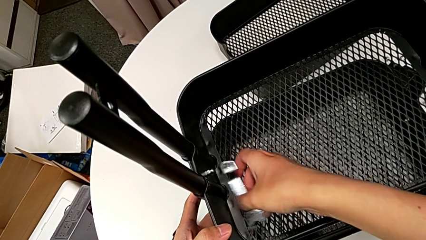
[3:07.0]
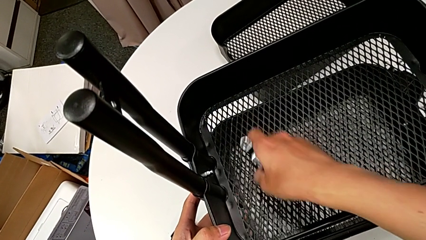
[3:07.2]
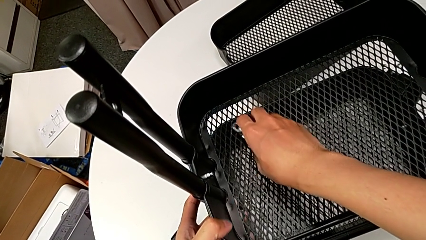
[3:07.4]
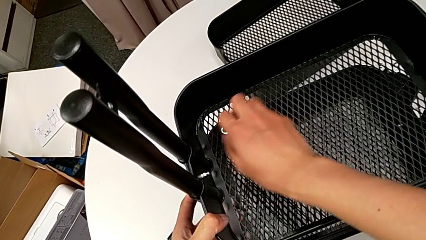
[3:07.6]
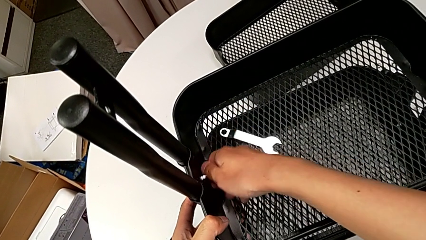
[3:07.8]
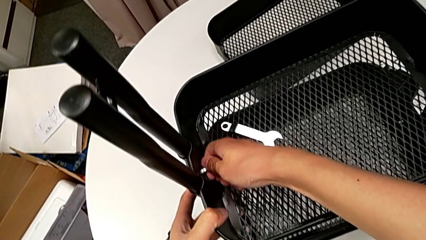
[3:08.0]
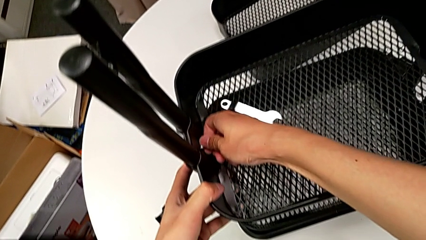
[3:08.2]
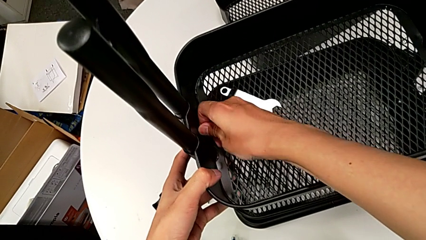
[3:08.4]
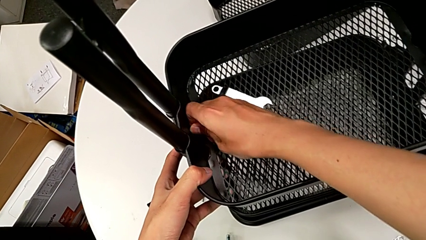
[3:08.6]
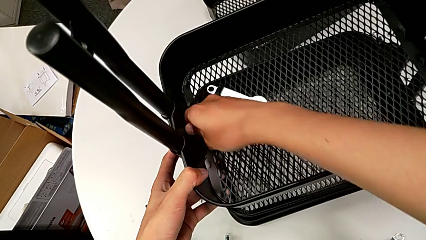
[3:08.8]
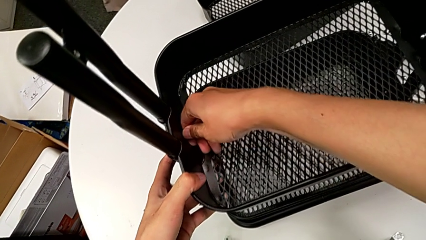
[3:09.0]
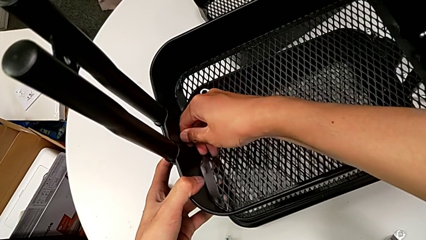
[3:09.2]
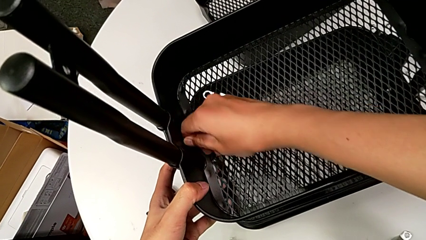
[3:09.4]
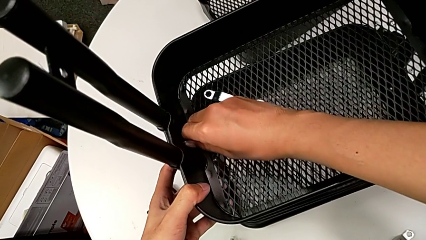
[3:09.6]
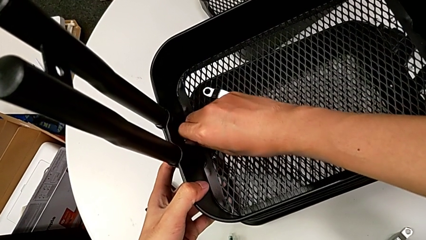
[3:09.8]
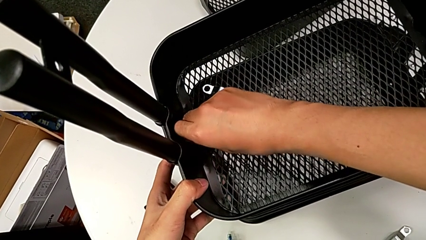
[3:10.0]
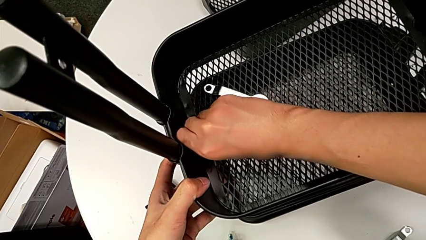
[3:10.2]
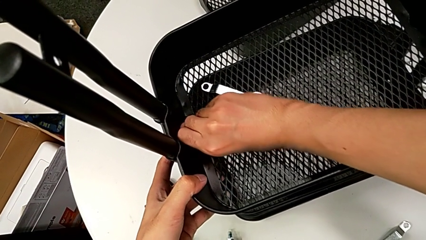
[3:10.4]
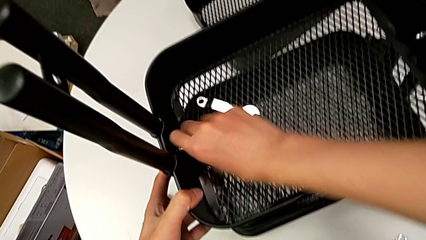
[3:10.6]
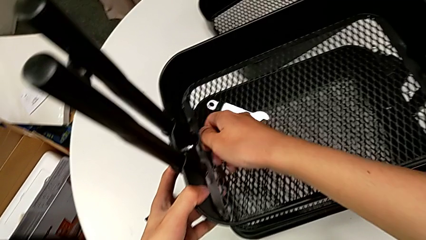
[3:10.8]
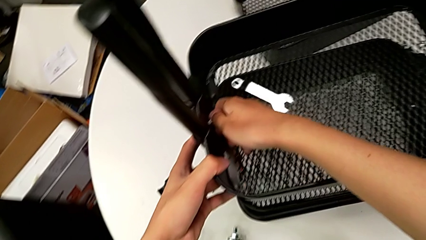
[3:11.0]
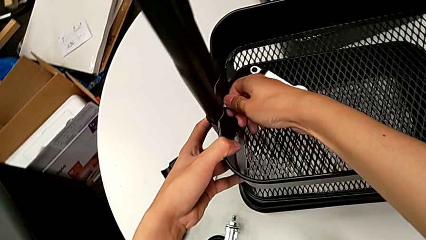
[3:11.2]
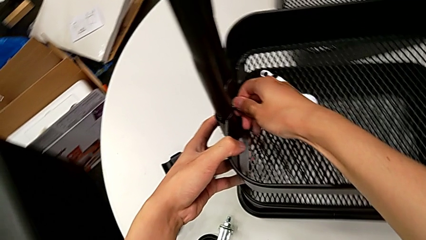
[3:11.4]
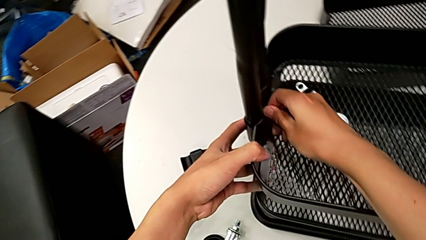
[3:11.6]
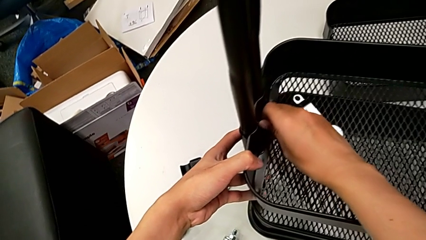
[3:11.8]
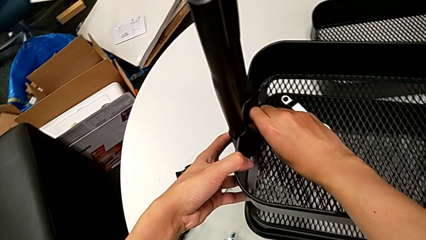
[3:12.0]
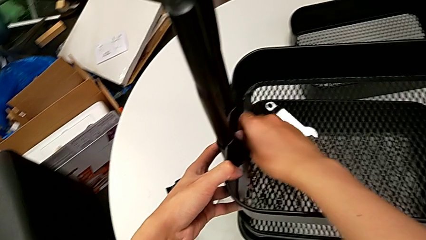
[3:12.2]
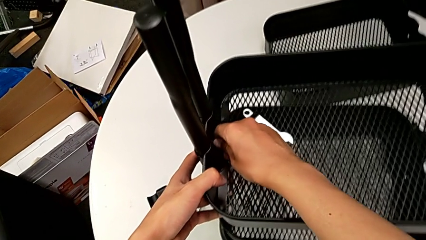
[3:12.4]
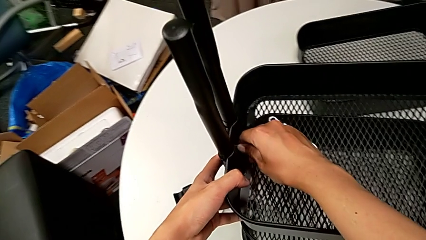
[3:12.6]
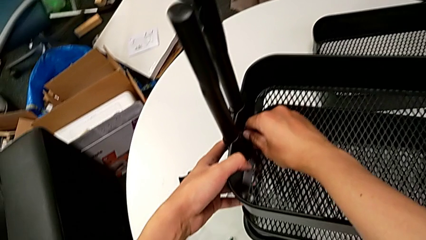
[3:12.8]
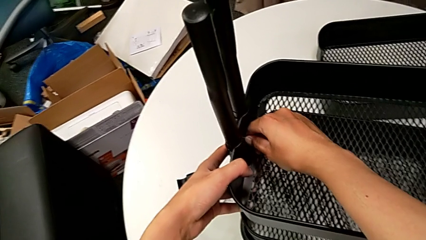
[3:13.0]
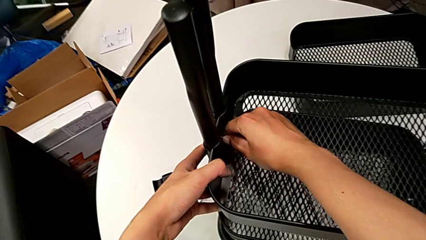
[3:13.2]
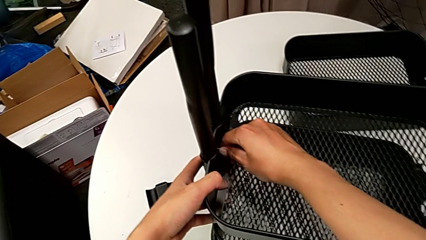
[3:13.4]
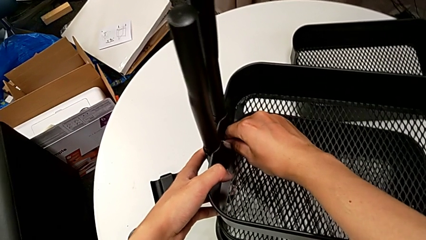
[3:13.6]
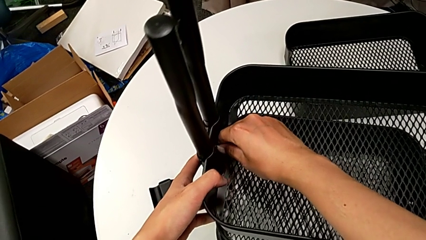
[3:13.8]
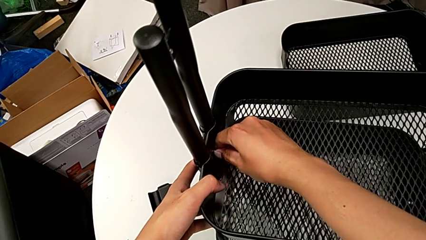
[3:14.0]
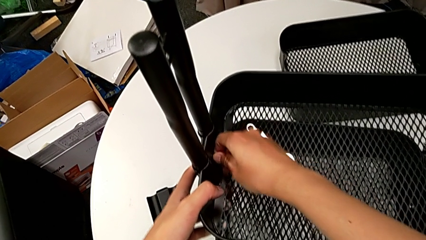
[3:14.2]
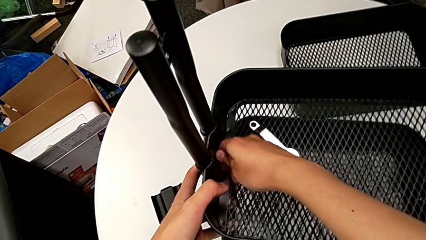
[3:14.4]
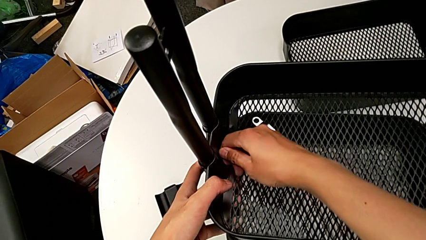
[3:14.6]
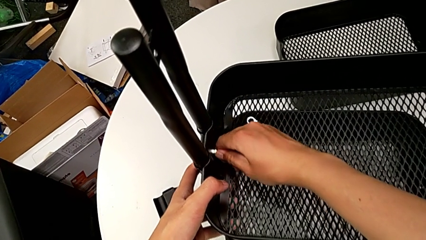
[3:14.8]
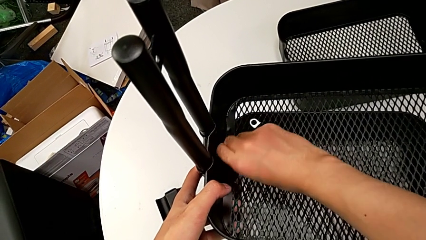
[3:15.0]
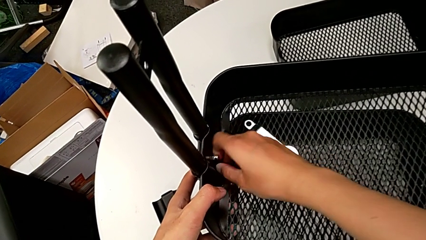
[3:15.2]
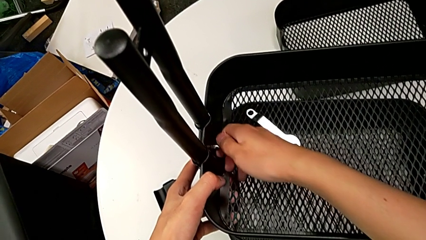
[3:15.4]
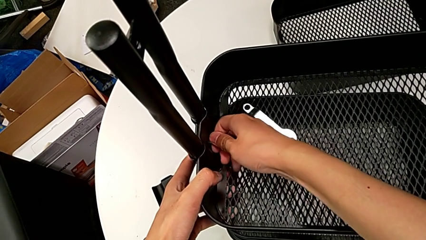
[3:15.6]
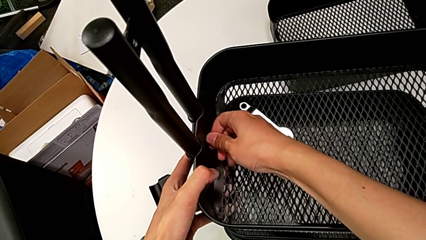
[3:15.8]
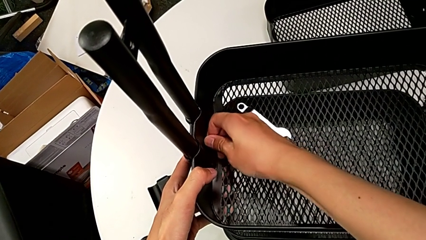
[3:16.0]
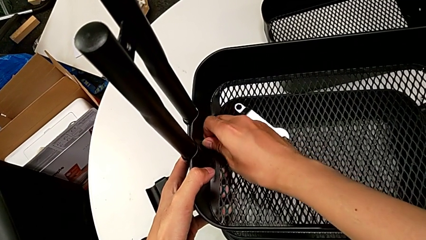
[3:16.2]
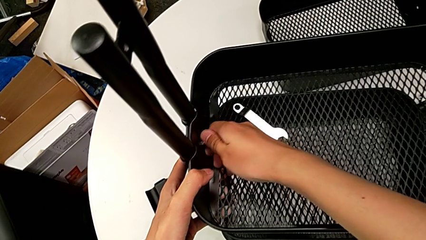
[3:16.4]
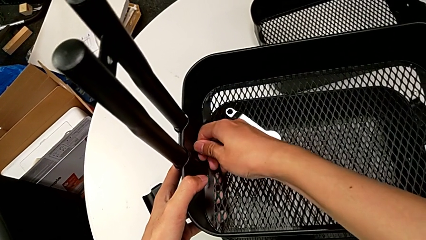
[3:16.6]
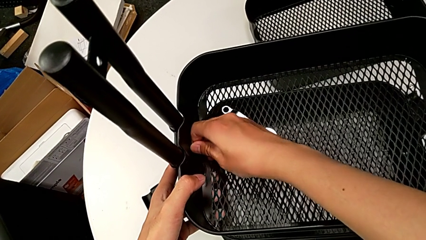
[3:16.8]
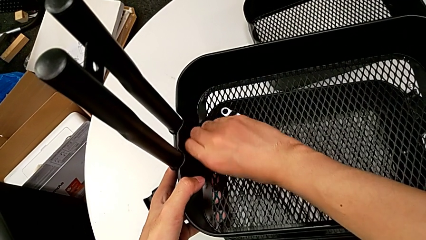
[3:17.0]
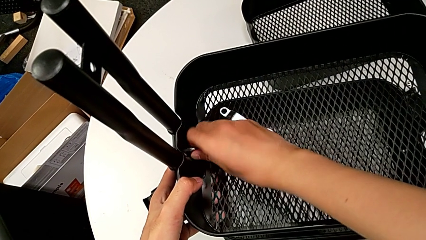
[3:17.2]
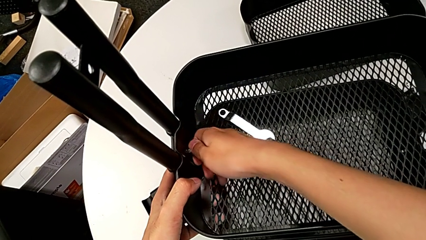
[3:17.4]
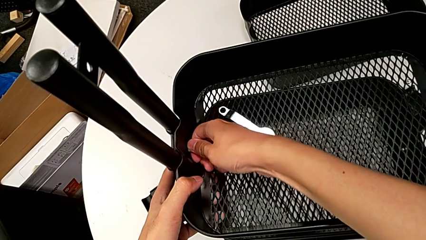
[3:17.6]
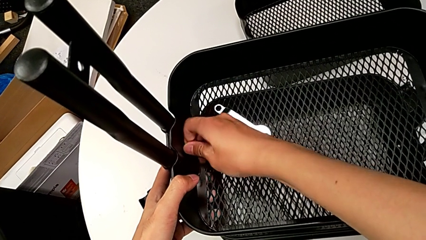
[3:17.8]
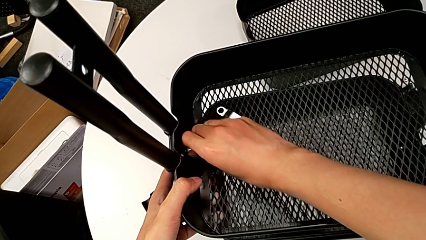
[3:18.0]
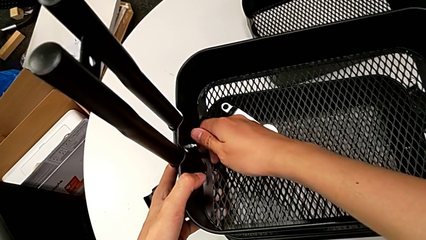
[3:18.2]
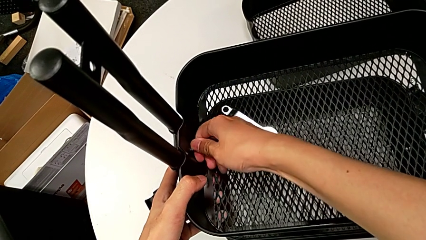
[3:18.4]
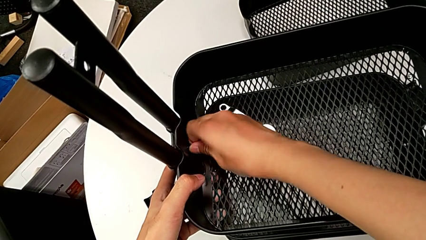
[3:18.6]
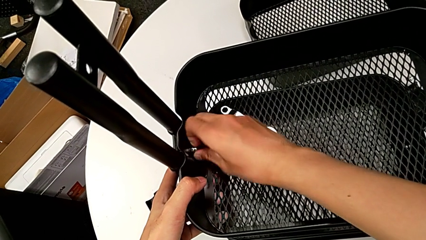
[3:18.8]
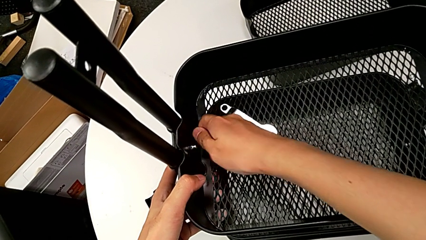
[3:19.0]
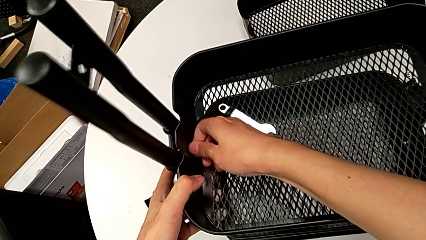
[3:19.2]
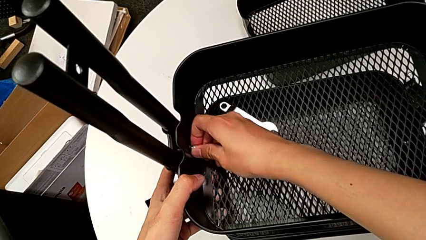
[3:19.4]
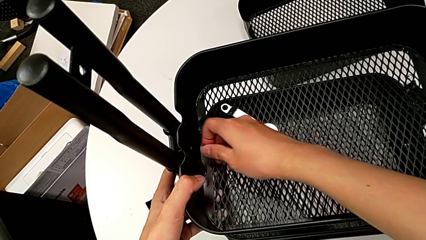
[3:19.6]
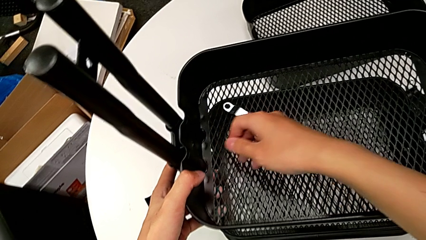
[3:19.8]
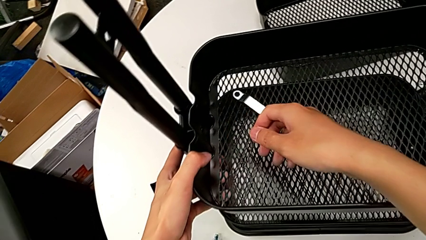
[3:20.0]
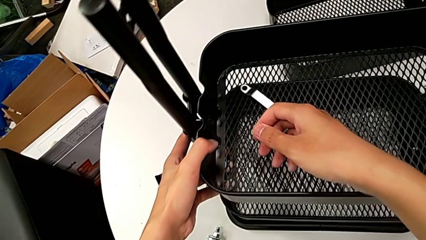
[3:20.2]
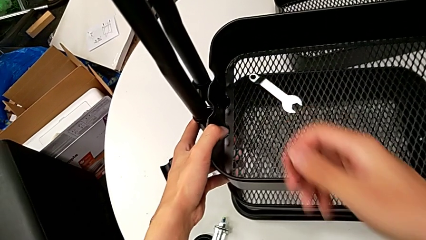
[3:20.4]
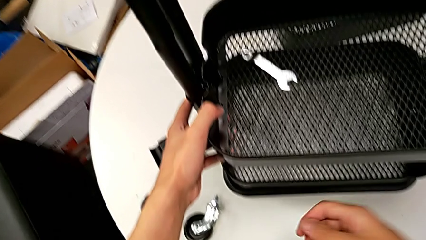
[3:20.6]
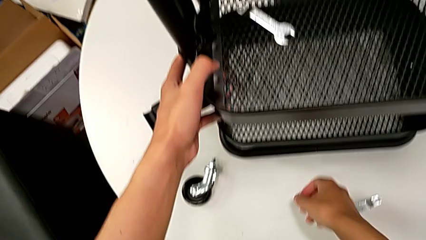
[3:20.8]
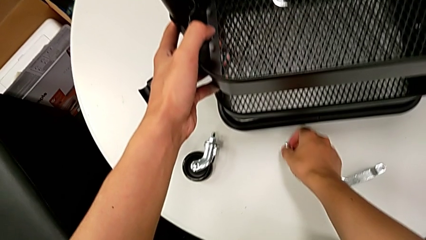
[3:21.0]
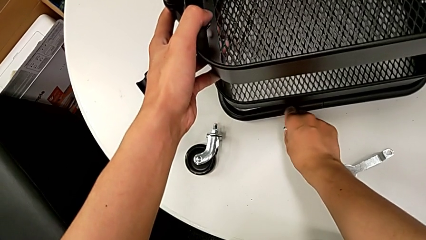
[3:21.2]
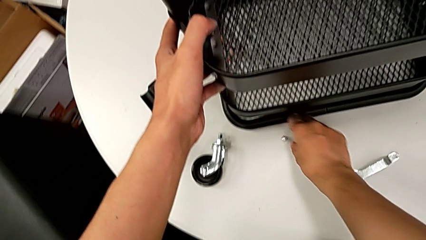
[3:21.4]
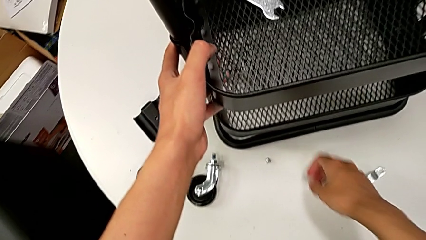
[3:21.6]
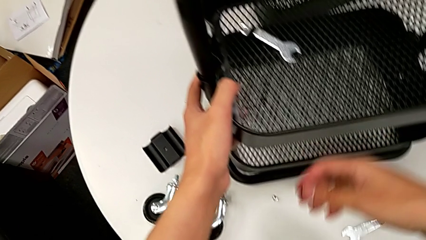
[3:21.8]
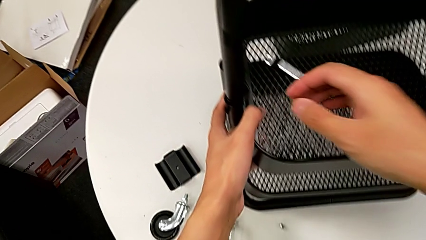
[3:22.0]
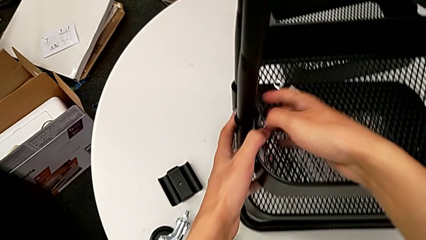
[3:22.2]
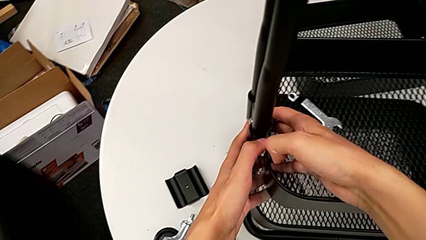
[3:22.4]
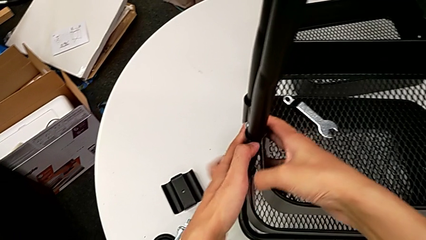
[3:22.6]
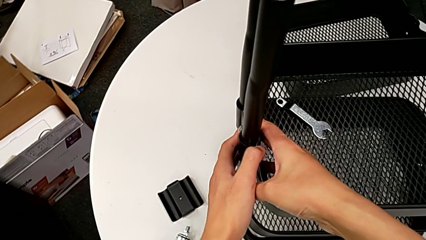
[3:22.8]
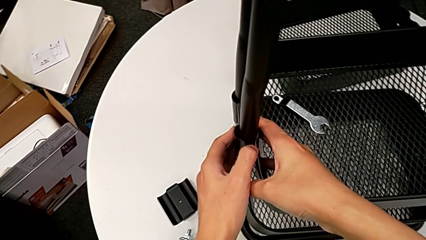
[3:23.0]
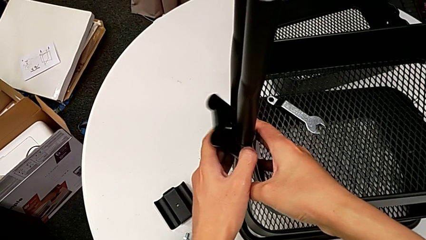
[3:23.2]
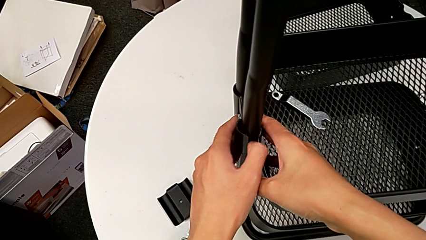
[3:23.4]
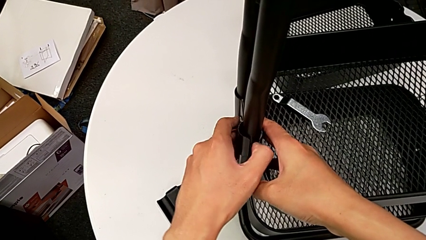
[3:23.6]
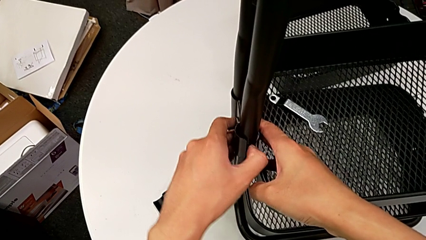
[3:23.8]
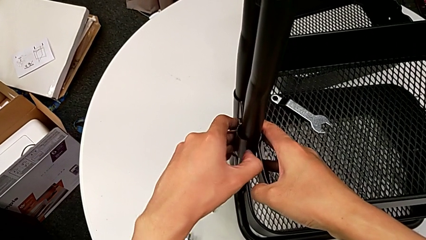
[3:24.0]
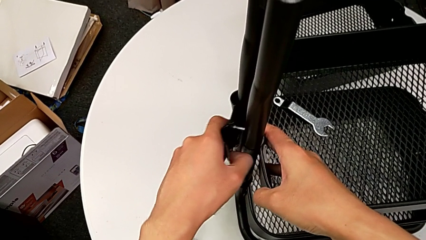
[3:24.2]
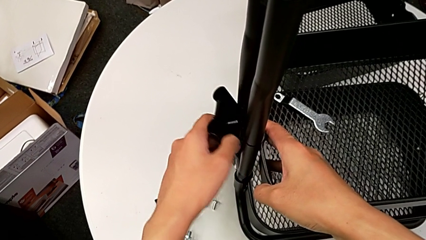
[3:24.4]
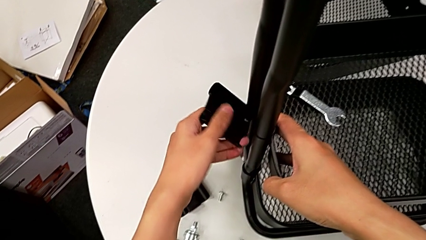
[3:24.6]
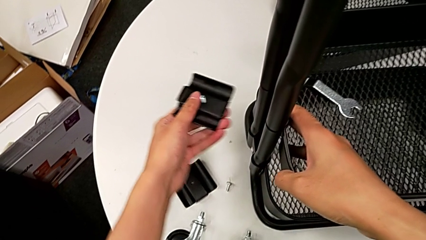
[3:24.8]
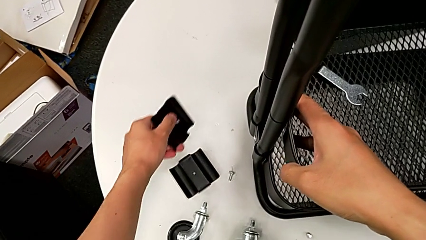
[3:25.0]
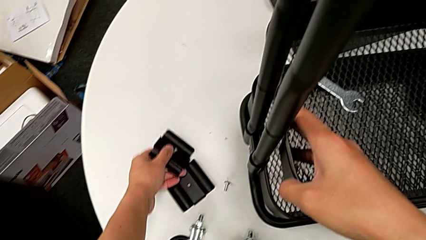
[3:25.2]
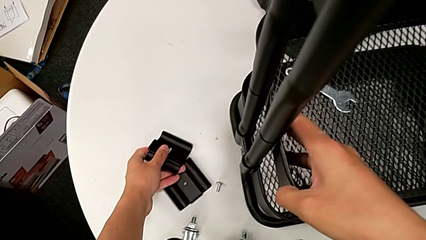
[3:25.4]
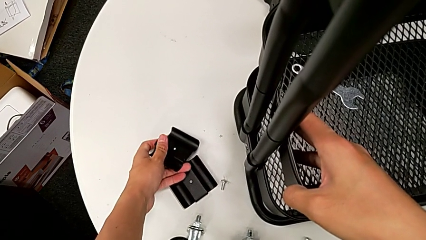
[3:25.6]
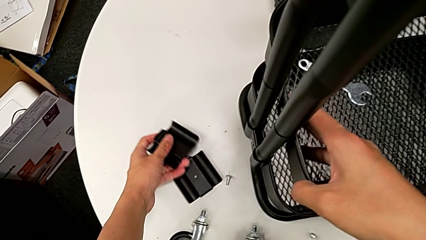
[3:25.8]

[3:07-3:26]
The camera wearer is disassembling the middle grid tray of the rolling cart. They place the hexagonal wrench, unscrew the hexagon cap nut, withdraw it and place it. They disassemble the bracket and place the screw.
